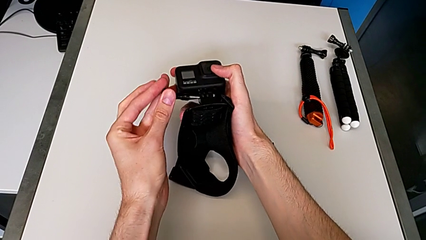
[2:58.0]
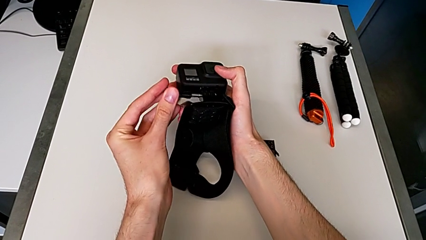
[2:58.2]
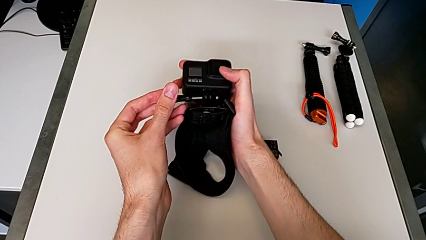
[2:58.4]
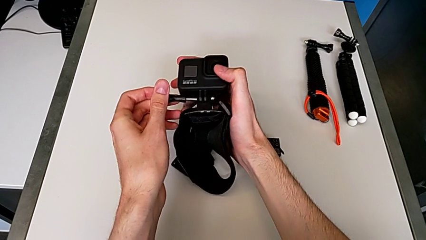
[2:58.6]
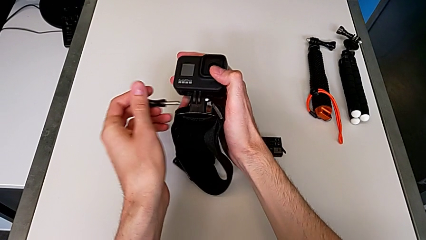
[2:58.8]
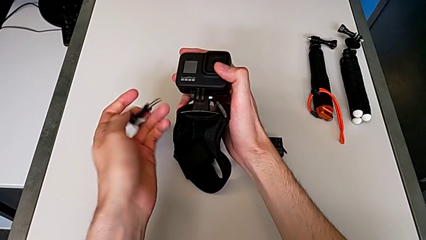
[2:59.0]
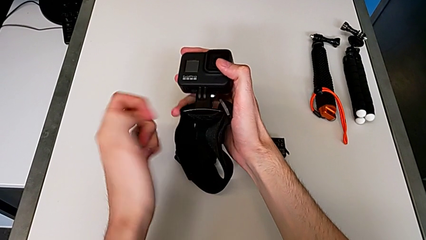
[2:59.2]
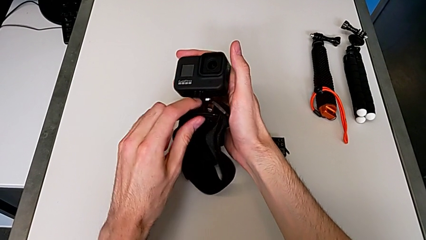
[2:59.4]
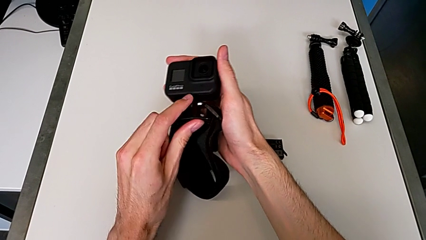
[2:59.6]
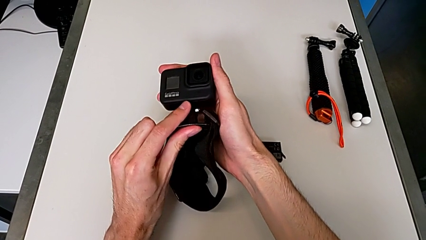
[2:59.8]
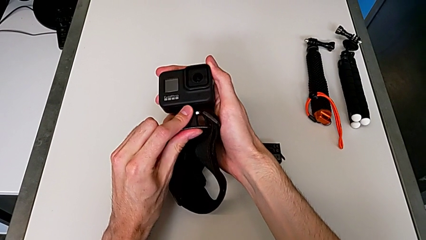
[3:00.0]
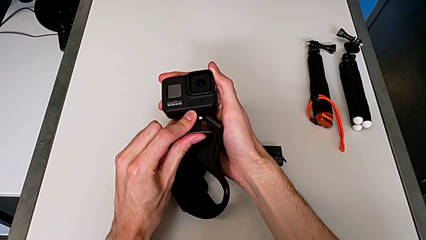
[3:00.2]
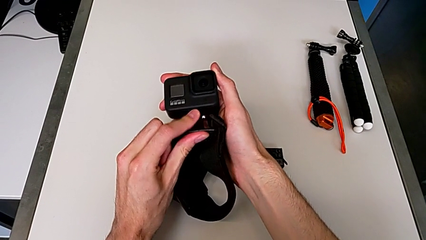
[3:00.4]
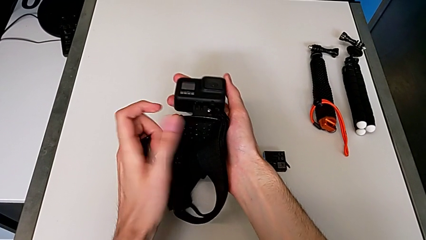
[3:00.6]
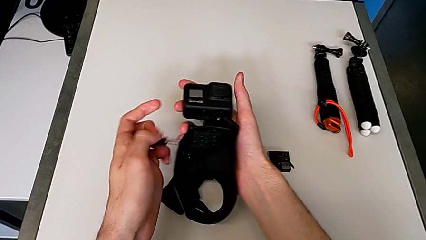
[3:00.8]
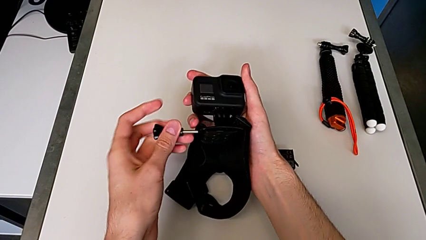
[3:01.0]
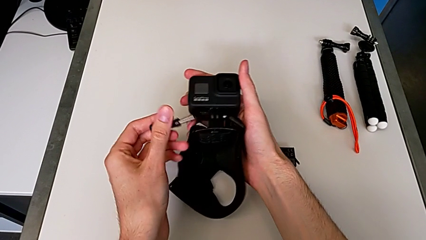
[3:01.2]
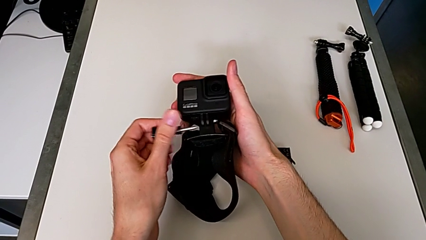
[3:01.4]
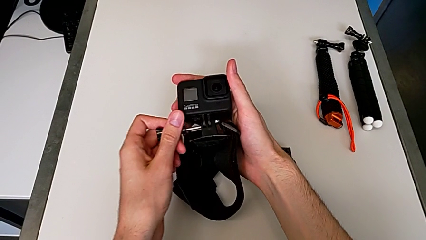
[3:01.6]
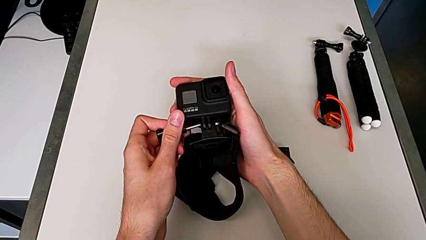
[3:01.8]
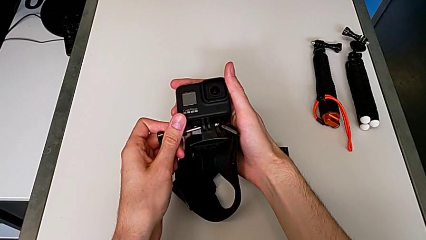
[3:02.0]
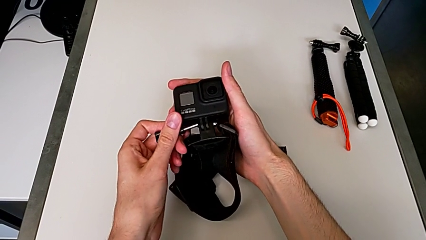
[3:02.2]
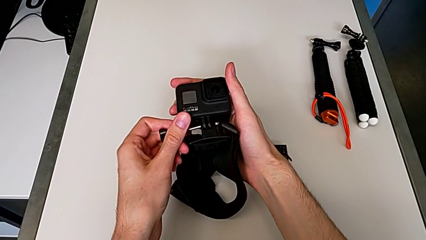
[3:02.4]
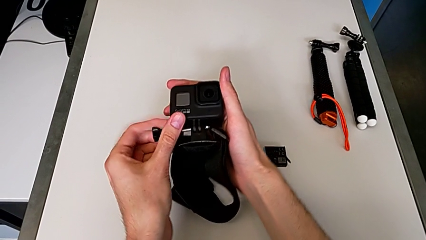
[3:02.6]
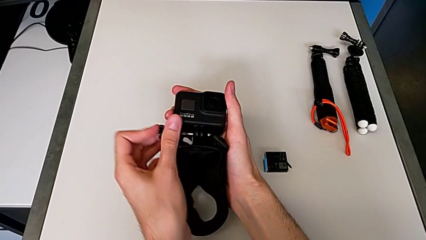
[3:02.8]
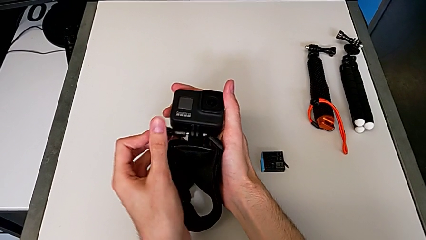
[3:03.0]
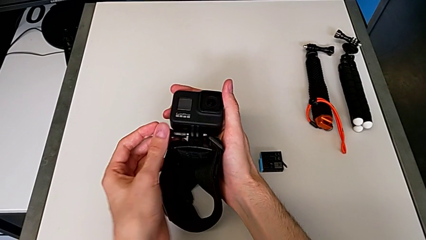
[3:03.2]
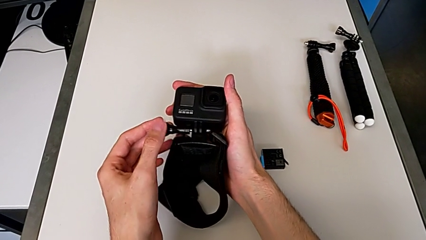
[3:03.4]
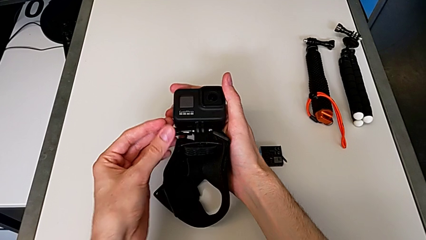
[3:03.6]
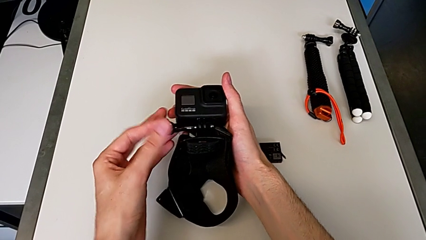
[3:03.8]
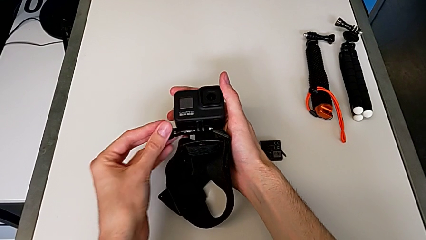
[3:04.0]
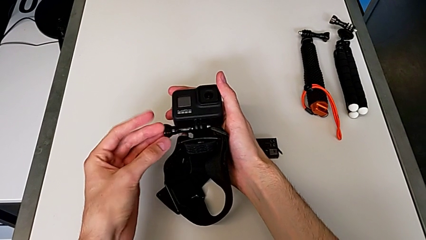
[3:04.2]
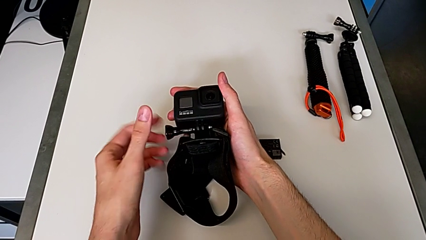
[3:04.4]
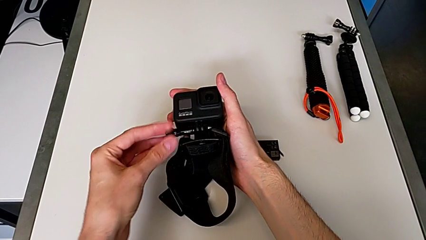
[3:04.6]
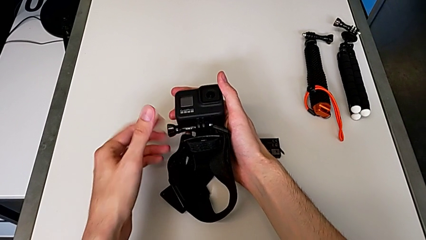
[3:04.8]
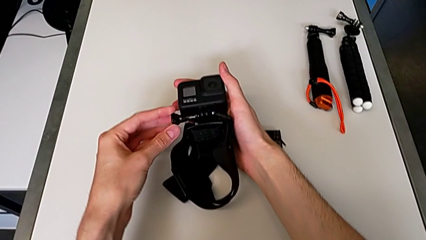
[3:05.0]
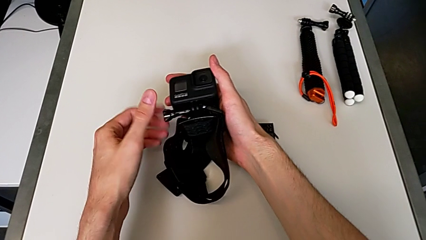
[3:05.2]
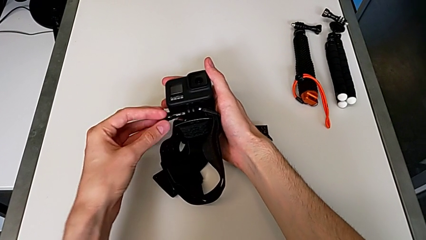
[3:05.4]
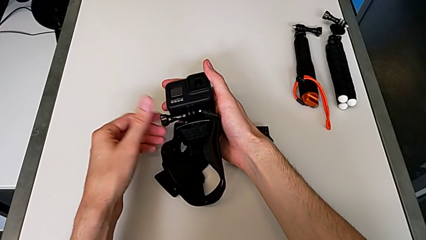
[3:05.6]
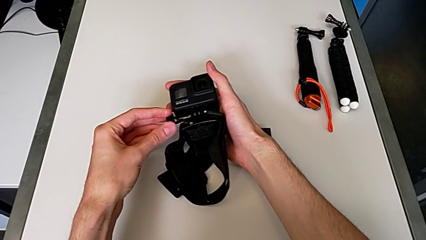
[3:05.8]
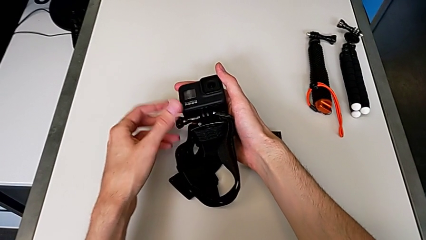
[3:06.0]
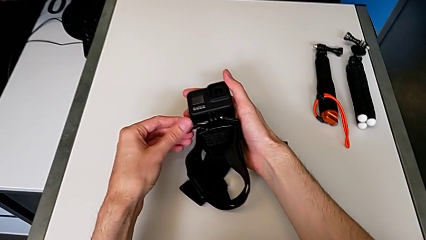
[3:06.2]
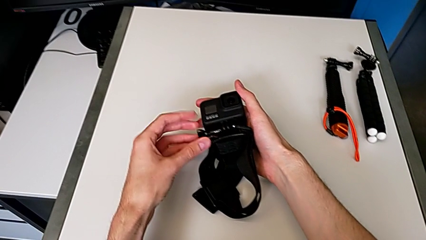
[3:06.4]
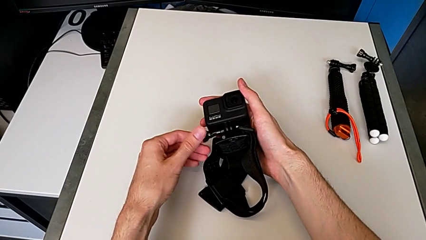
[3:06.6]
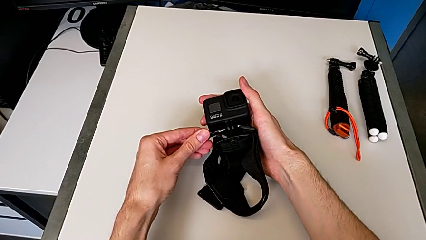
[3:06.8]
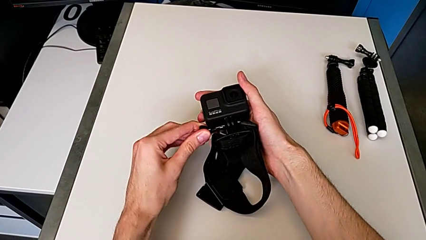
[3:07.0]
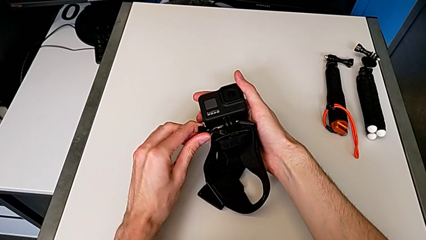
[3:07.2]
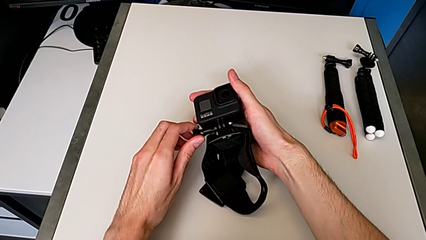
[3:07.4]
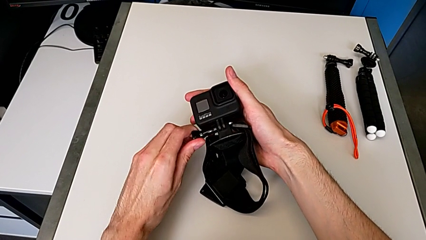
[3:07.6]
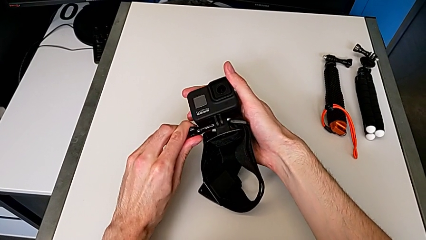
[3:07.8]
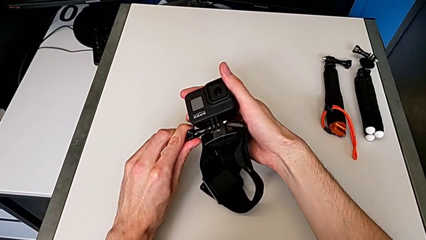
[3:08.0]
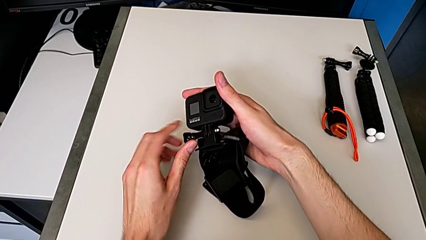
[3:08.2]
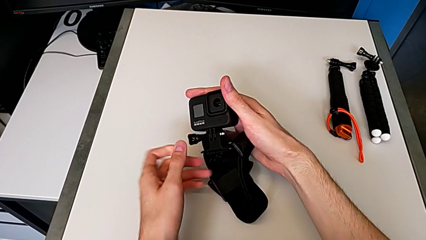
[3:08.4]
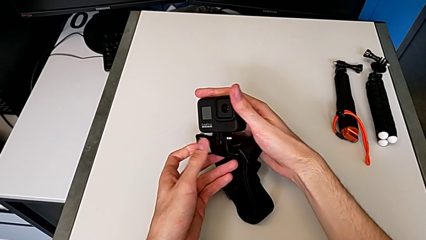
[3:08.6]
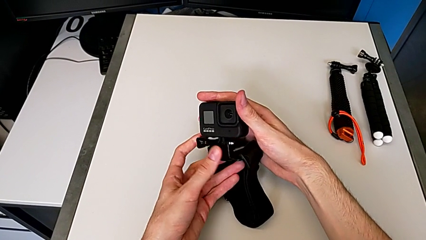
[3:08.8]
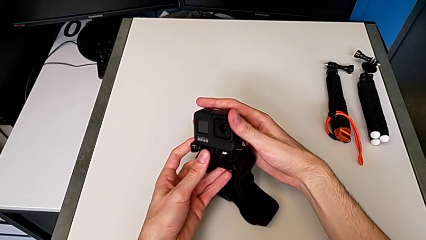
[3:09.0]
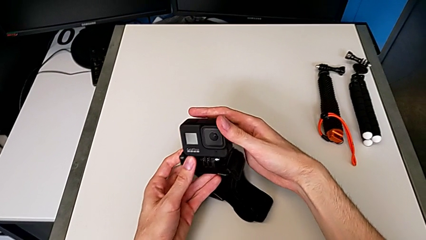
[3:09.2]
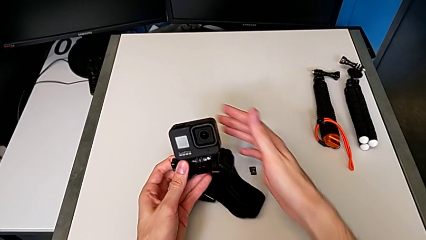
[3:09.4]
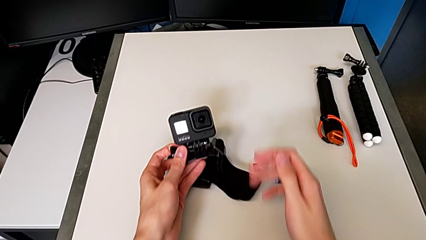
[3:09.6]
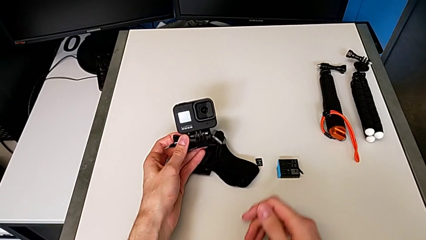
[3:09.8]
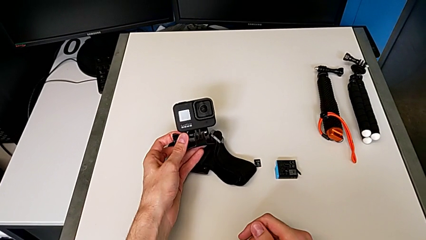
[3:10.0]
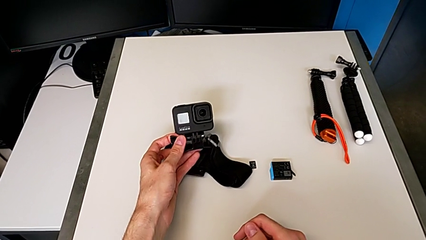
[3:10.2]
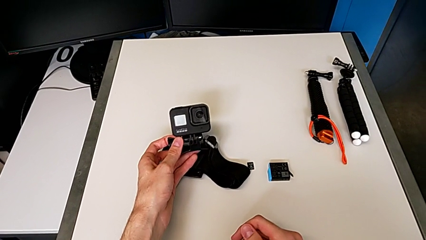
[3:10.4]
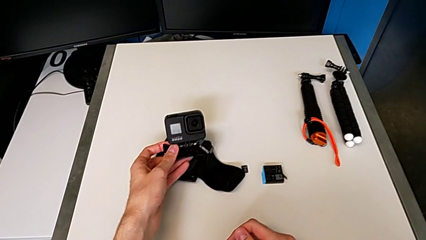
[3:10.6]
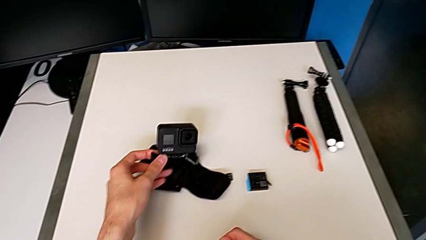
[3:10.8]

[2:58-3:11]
The camera wearer is inserting their strap onto the GoPro. They keep screwing the black mounting peg.

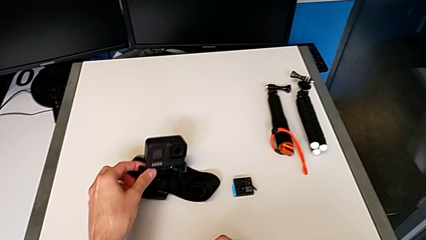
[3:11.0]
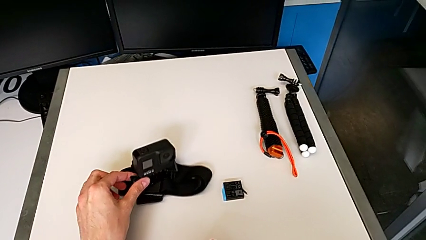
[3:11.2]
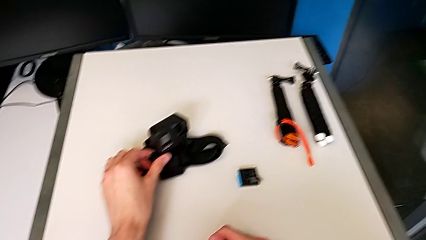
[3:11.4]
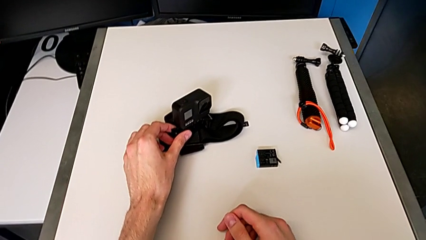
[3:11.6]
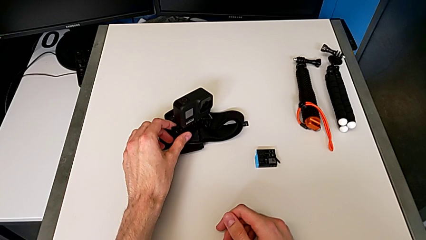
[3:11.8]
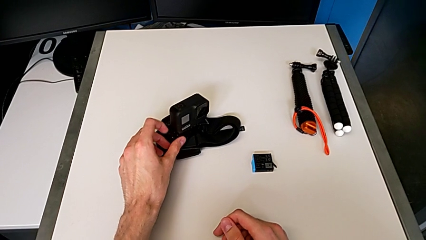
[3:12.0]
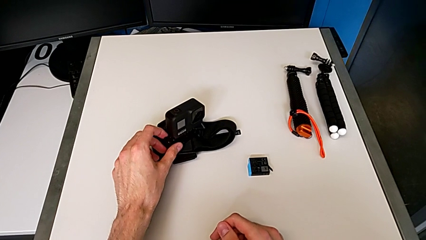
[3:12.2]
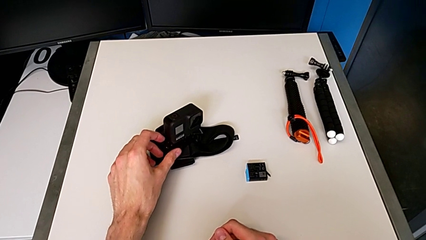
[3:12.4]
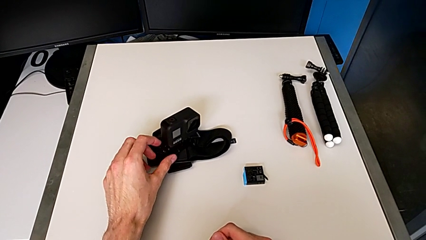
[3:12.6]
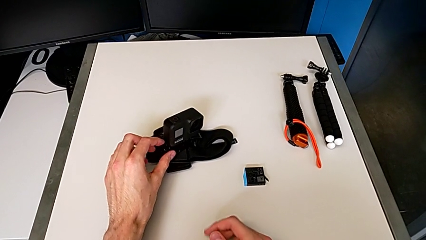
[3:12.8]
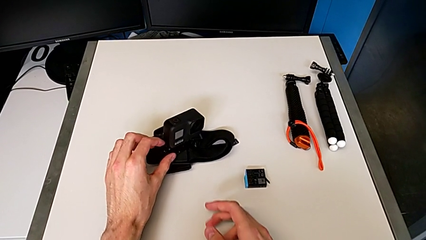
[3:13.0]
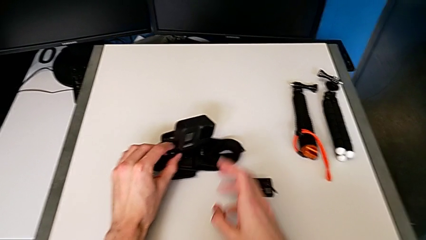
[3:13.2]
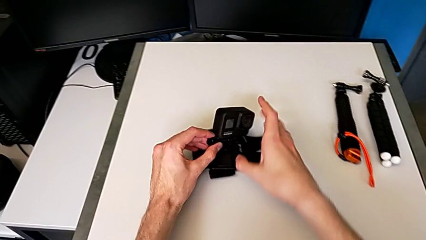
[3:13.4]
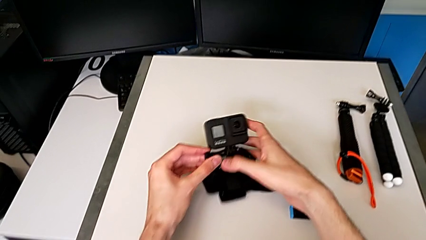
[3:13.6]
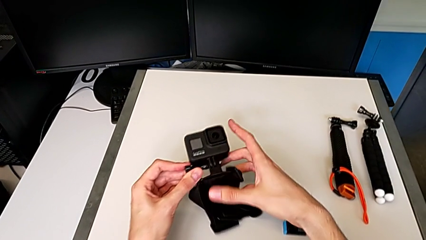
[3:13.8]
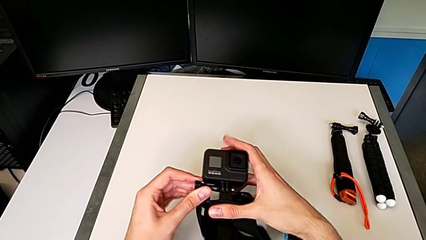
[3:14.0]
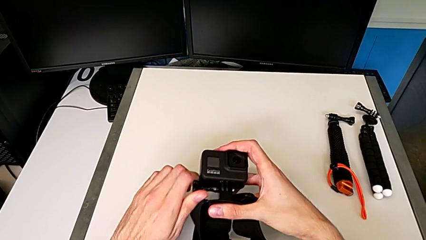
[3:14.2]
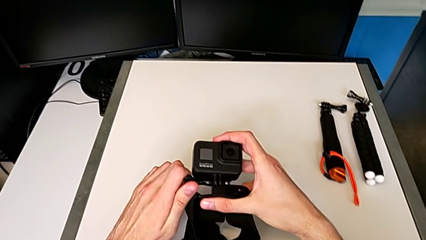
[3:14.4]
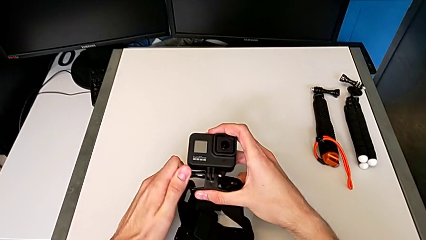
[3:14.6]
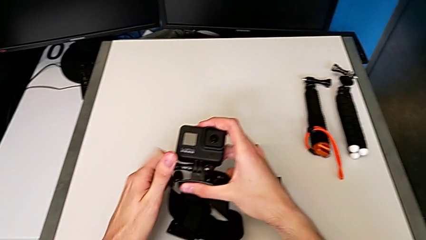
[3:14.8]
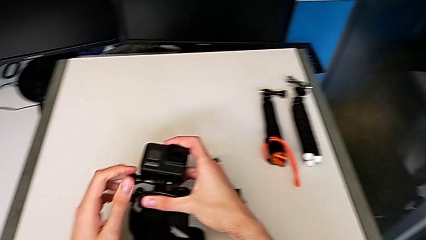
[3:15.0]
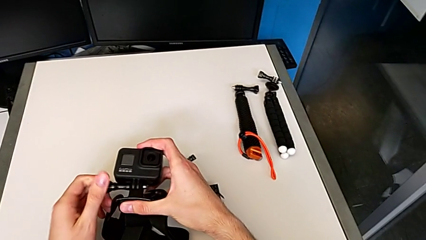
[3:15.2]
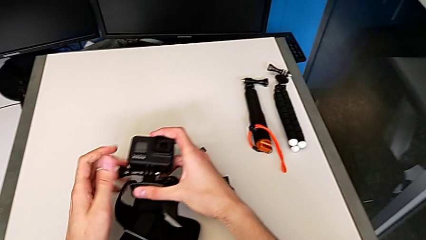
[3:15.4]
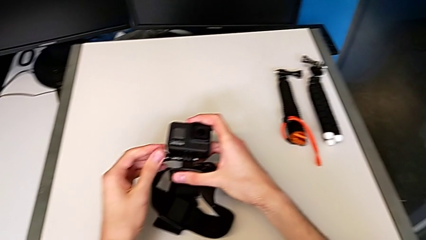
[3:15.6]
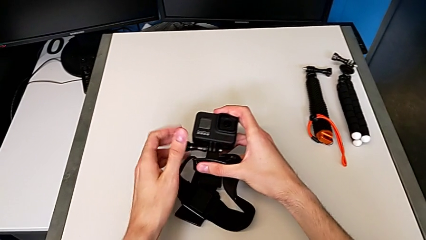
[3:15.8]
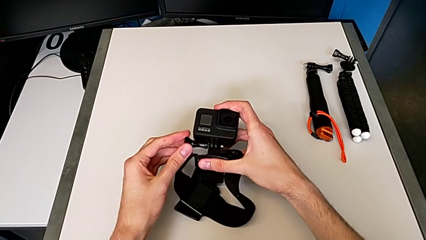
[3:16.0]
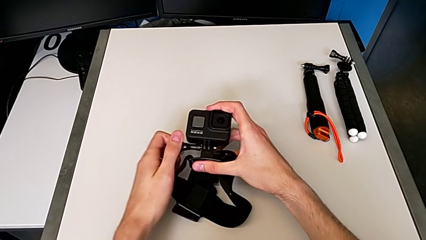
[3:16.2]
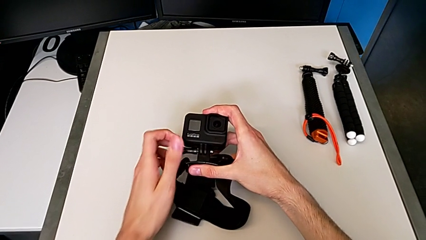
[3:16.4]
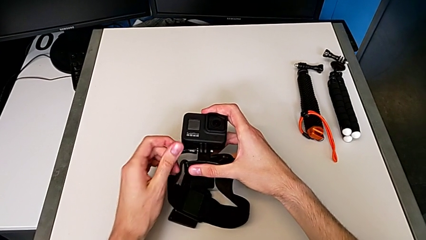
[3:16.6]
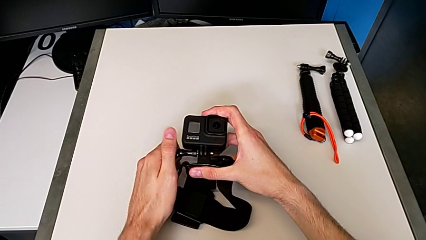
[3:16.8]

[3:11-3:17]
The camera wearer is removing the GoPro's strap. They hold the bottom GoPro and begin to unscrew the black strap.
